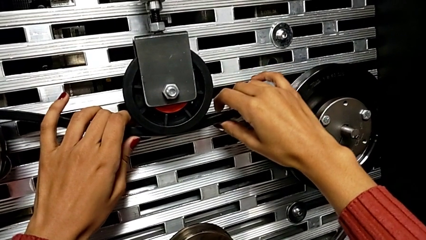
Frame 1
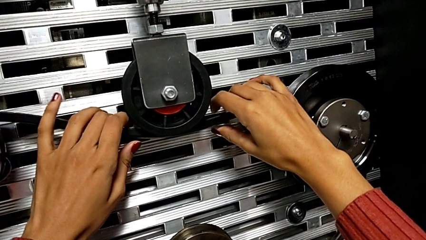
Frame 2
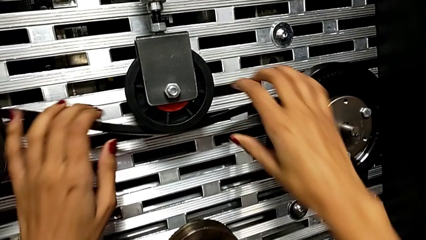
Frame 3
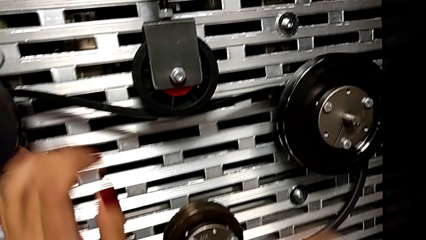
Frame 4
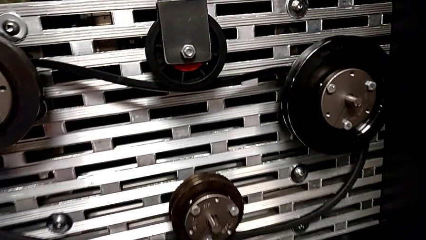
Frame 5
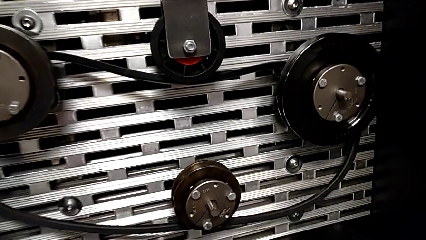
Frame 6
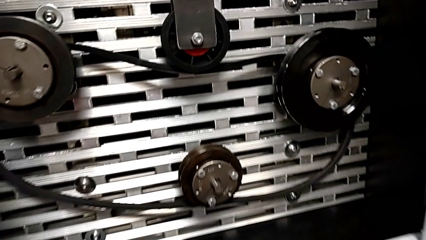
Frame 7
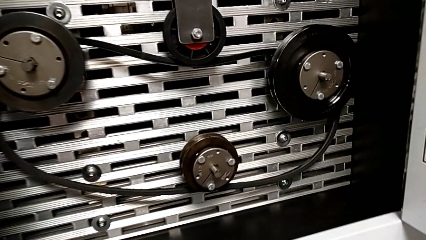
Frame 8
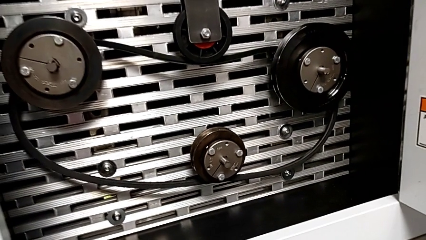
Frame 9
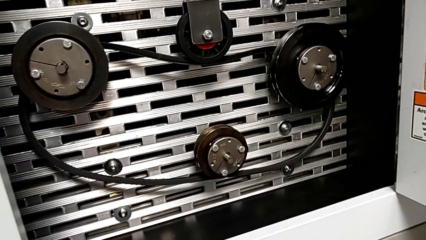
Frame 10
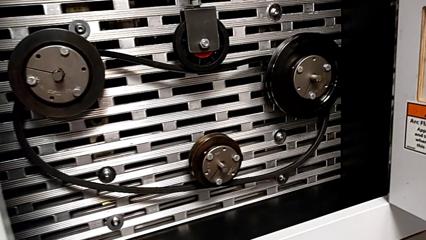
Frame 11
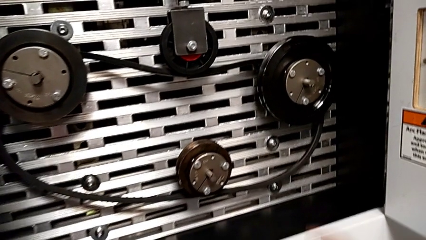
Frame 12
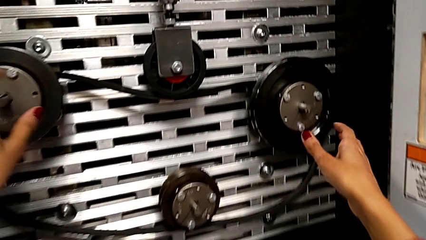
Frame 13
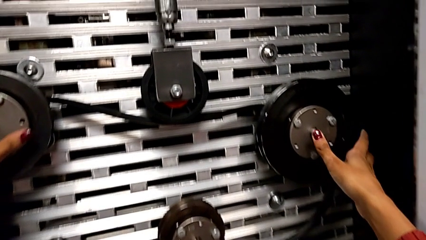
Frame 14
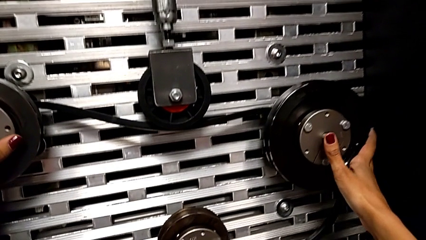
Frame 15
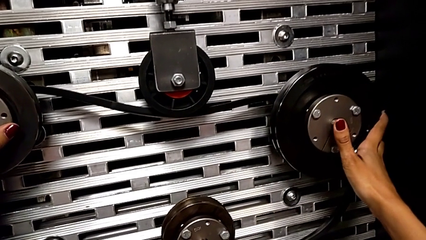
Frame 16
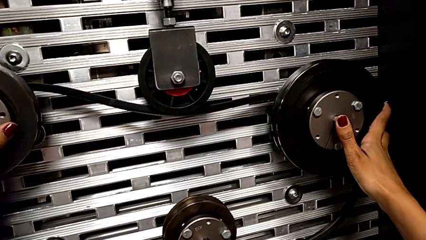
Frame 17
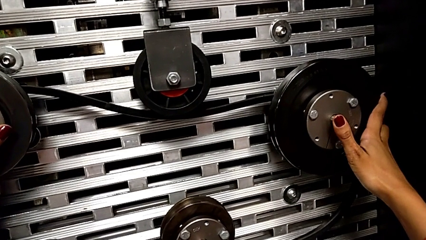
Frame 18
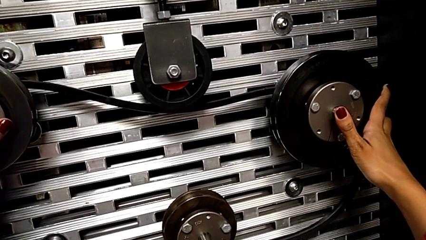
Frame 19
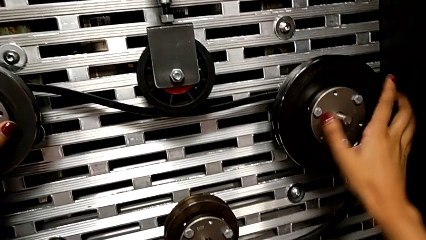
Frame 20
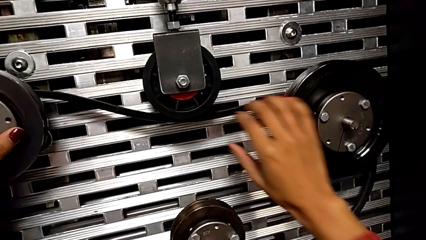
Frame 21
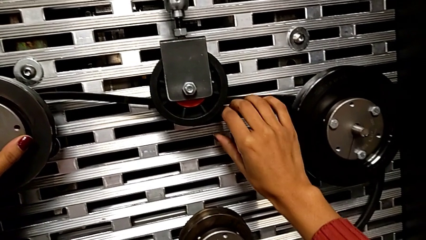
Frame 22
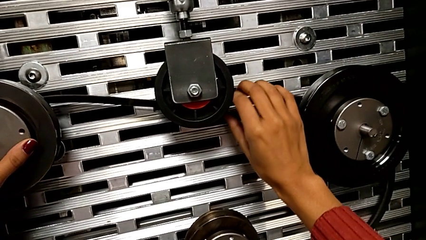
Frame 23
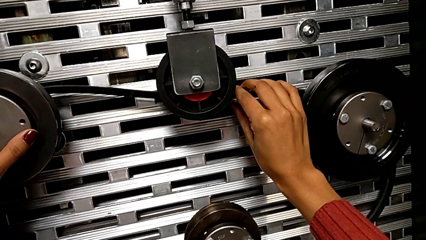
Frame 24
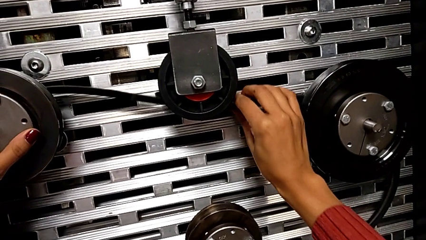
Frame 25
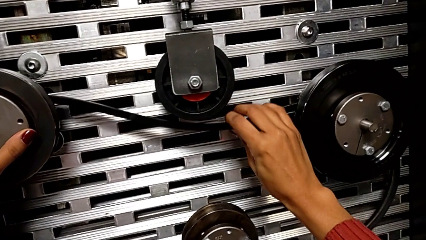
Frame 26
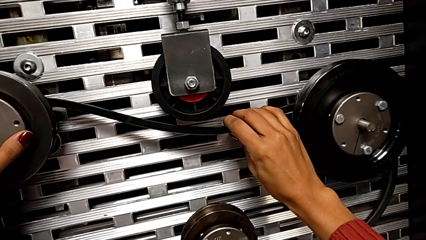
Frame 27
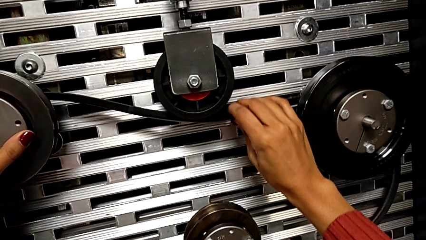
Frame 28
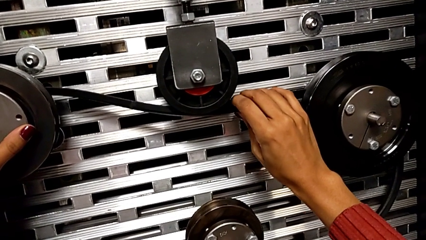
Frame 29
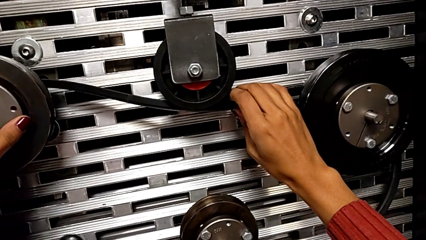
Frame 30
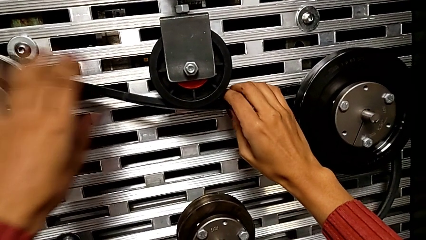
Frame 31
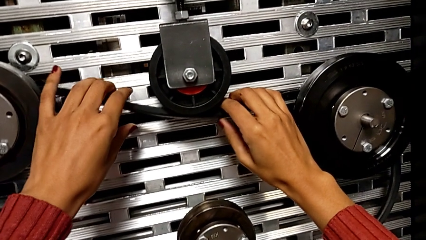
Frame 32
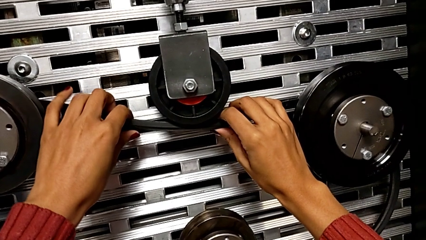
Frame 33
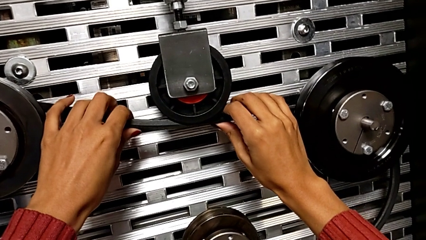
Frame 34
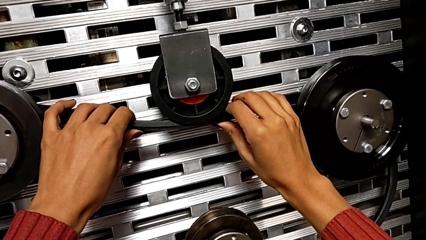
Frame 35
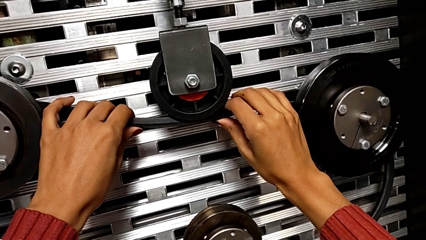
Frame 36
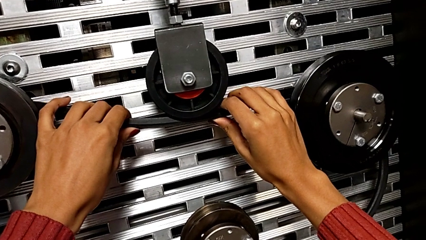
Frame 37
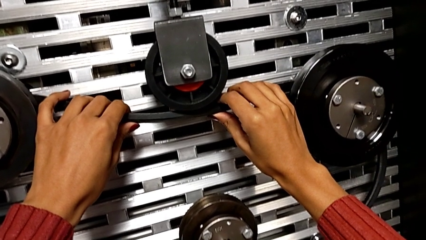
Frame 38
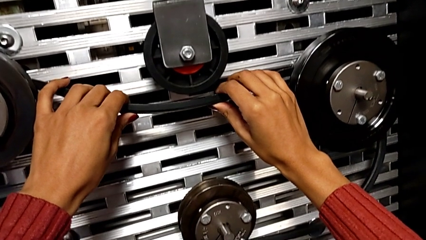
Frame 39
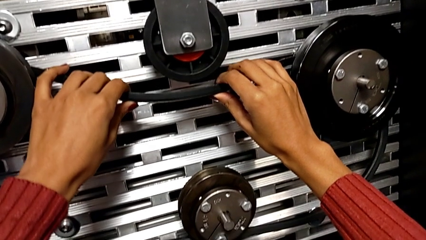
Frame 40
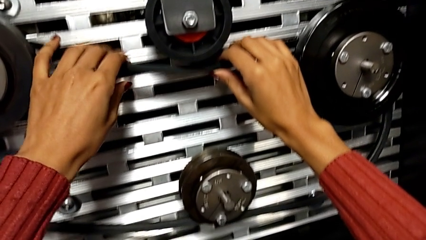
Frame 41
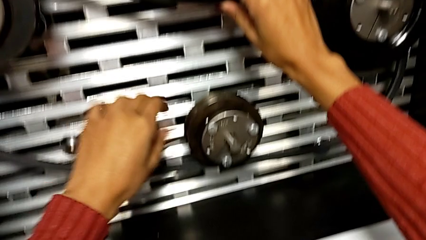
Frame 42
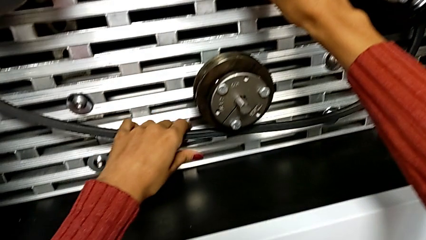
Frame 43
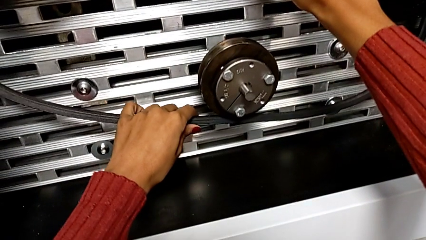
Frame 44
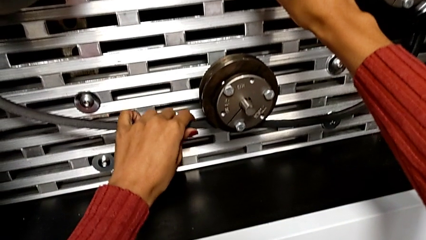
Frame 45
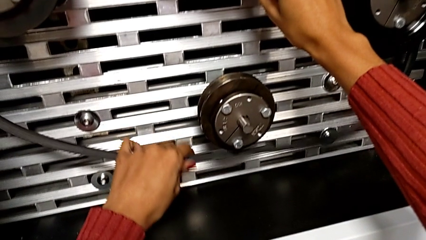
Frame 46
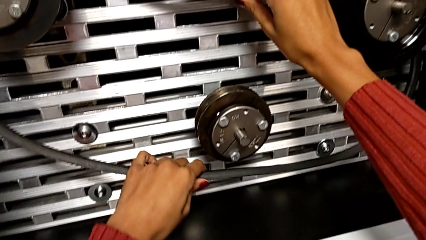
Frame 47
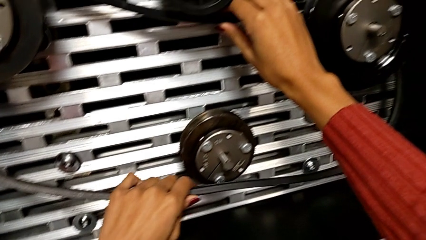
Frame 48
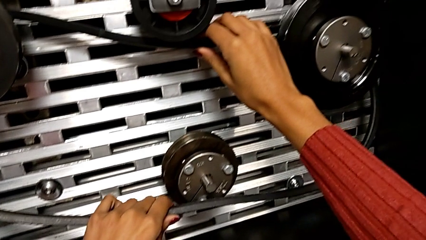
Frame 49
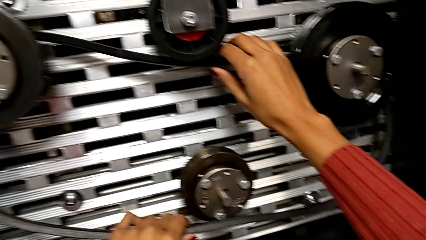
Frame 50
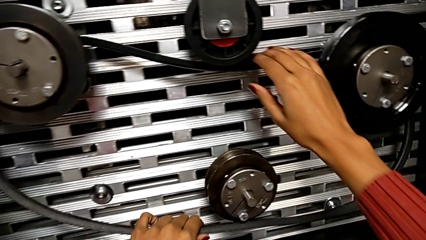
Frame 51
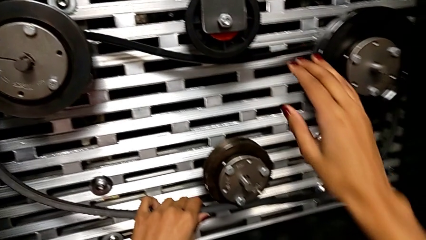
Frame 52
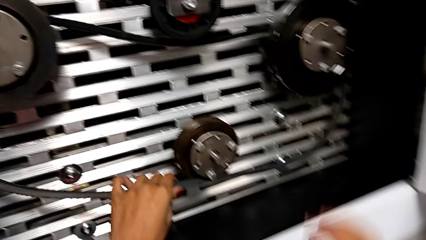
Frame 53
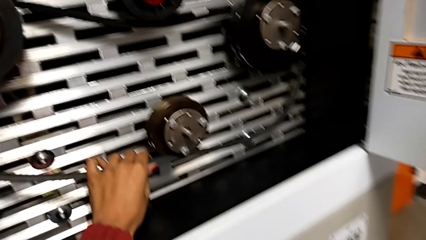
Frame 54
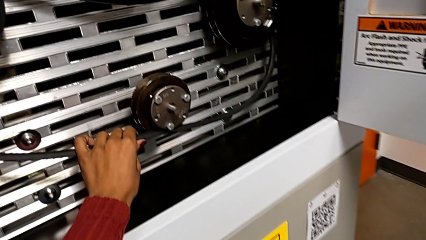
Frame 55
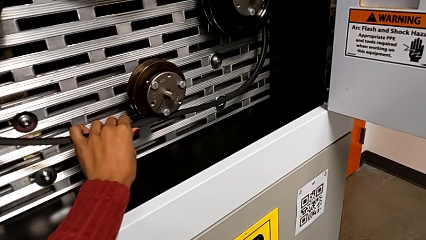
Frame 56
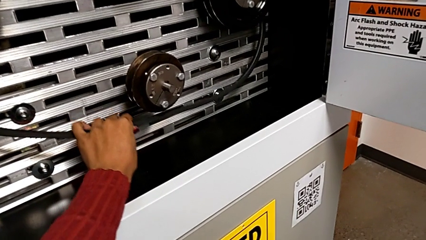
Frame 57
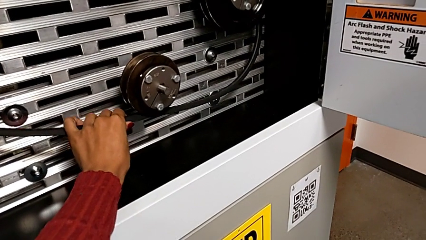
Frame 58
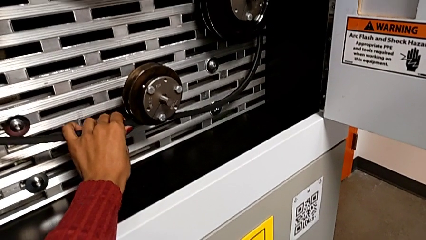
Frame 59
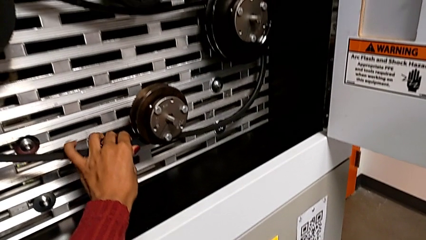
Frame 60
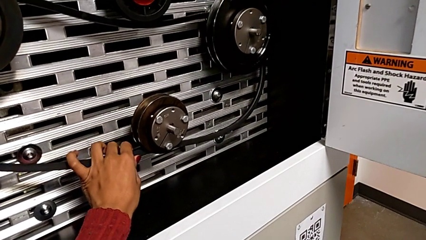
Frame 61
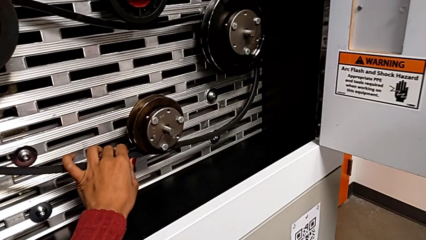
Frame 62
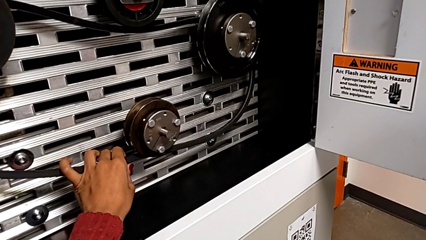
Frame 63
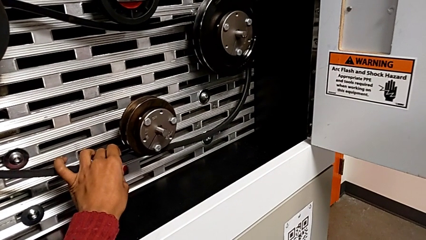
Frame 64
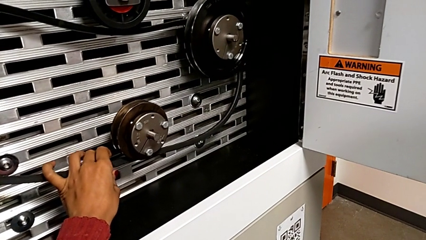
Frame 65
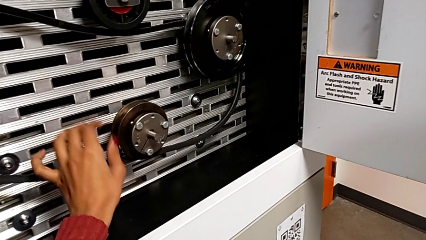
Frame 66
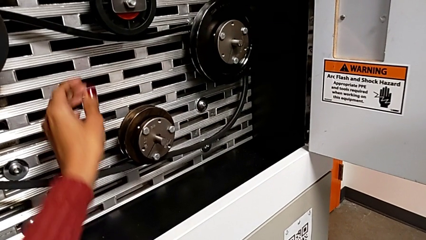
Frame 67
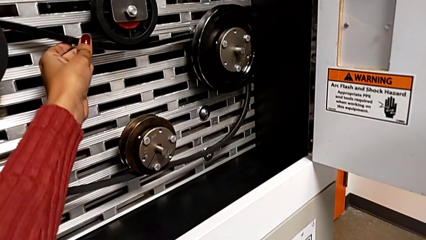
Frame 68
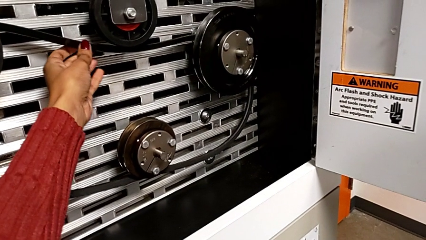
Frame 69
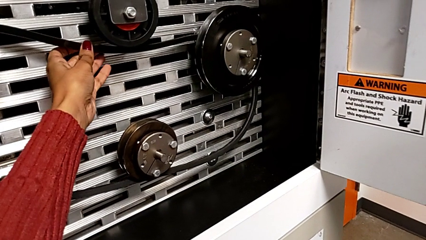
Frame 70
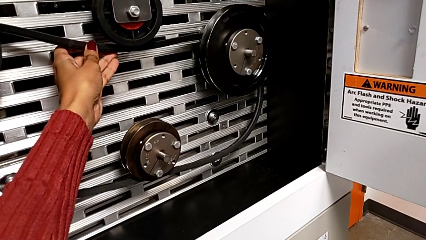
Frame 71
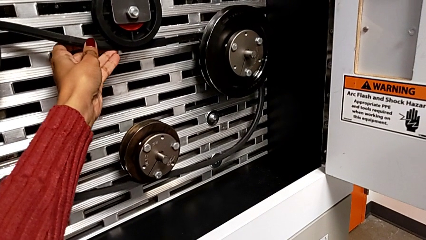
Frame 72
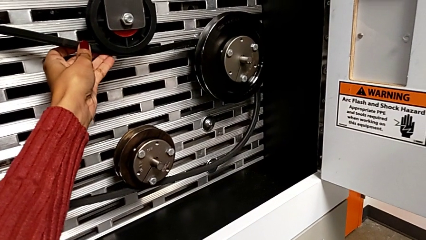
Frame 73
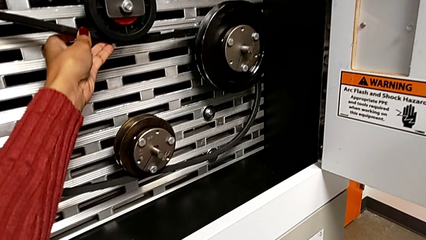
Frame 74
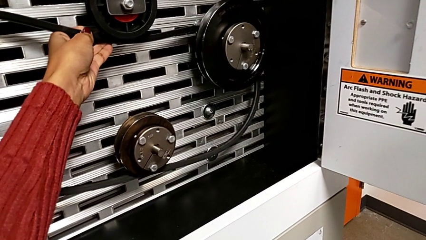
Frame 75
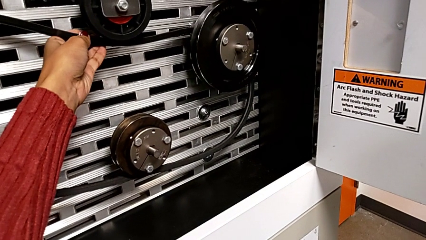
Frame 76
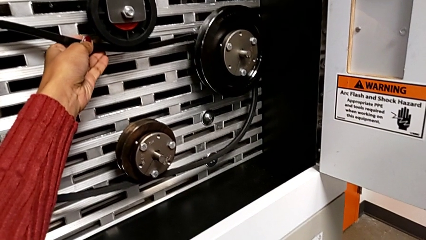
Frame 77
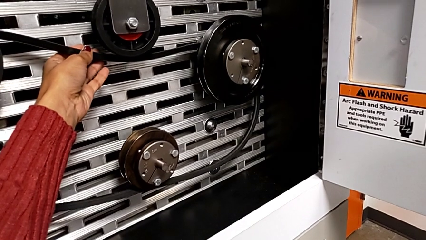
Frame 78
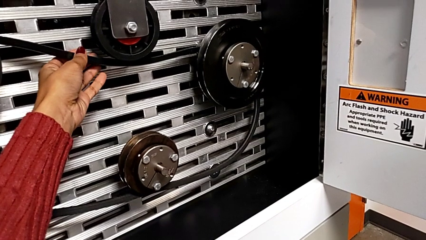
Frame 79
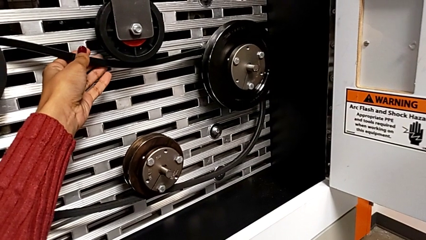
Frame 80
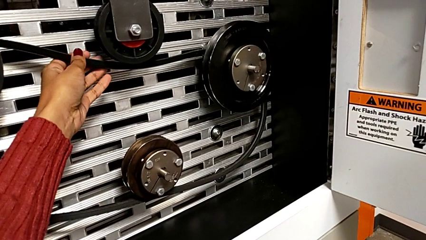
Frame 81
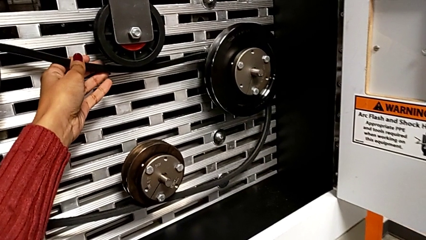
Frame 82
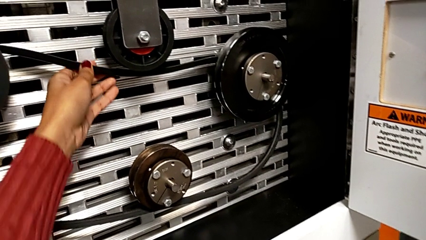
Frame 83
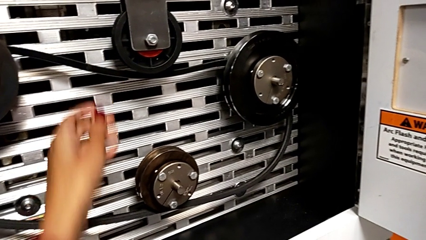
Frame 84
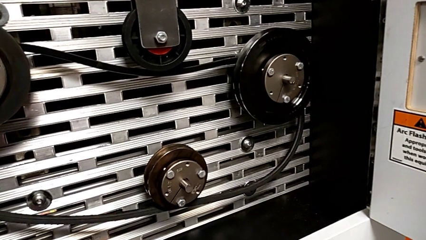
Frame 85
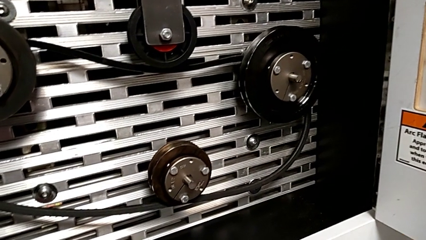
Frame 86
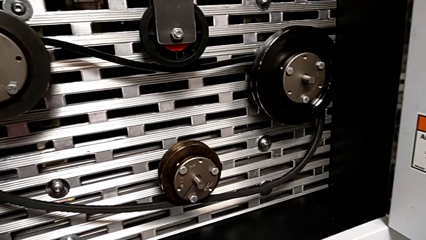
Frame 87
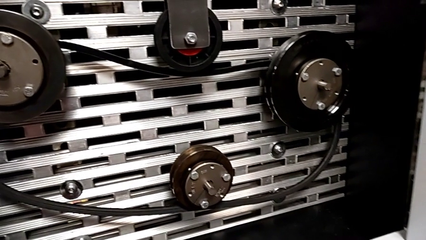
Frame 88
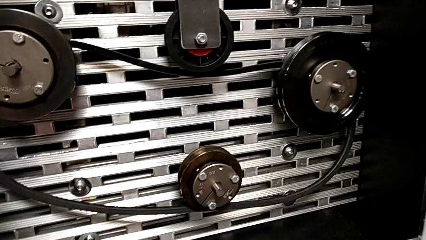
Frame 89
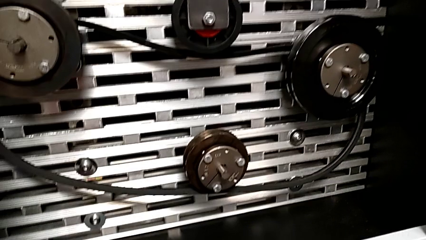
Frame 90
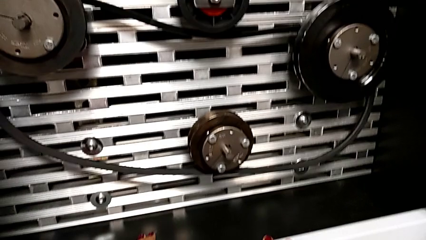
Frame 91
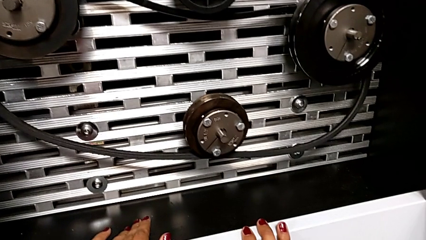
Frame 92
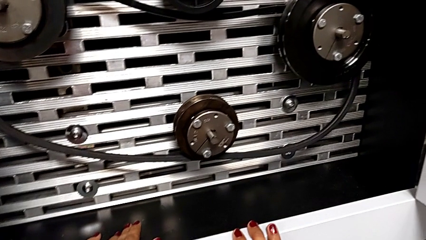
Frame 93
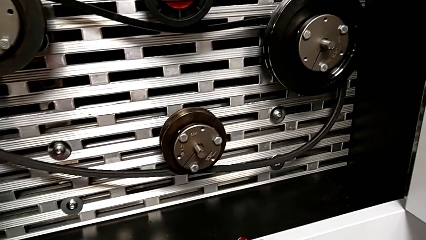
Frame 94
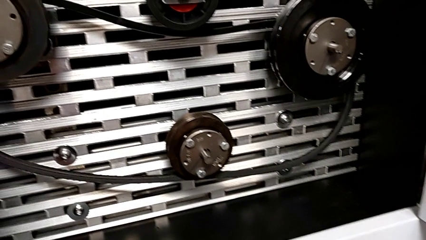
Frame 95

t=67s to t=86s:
The camera wearer is installing a new belt. They keep wrongly aligning the new belt, aligning it inside the wheels, wrongly inspect it and hold it twice.
